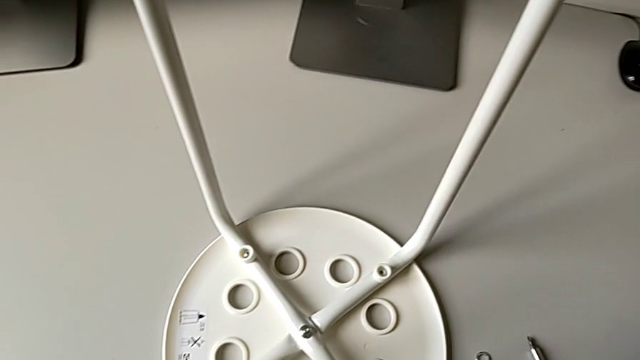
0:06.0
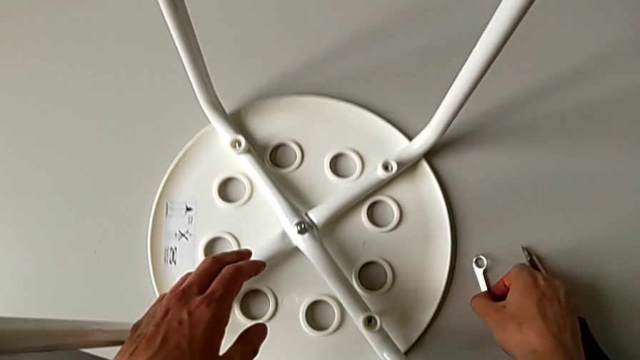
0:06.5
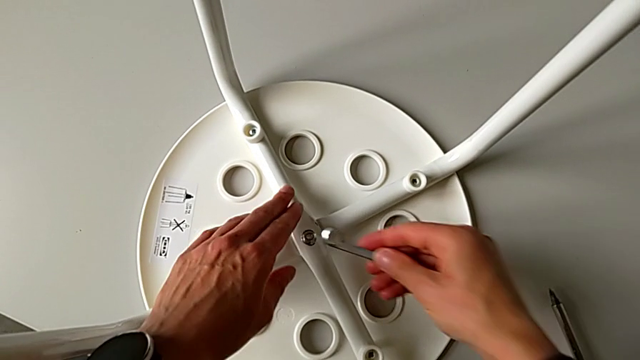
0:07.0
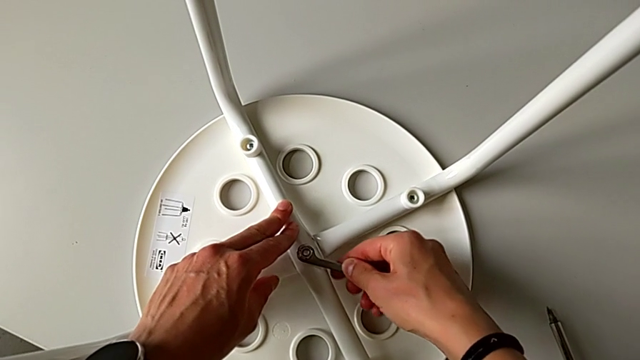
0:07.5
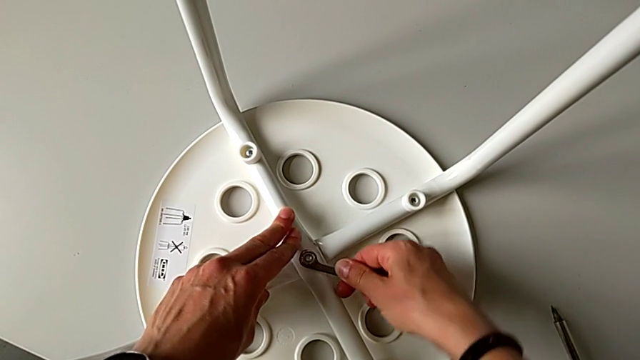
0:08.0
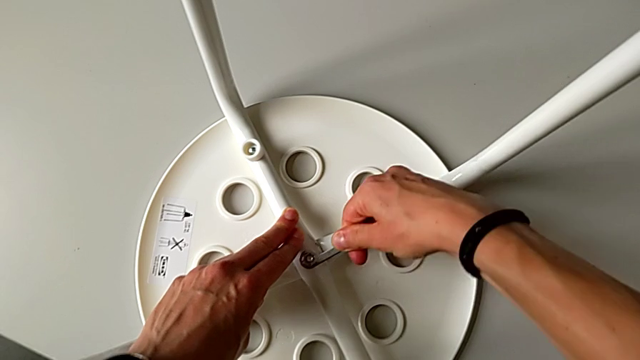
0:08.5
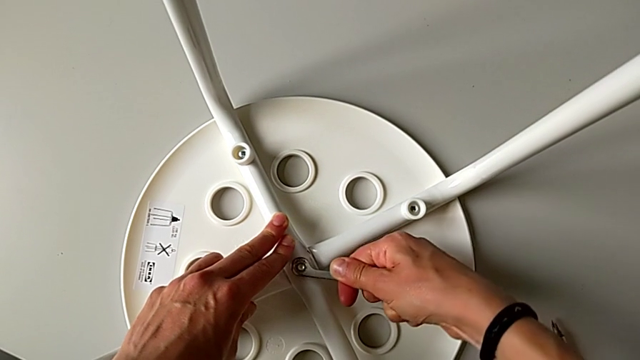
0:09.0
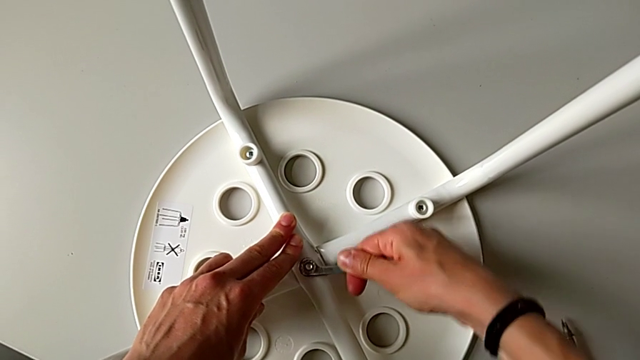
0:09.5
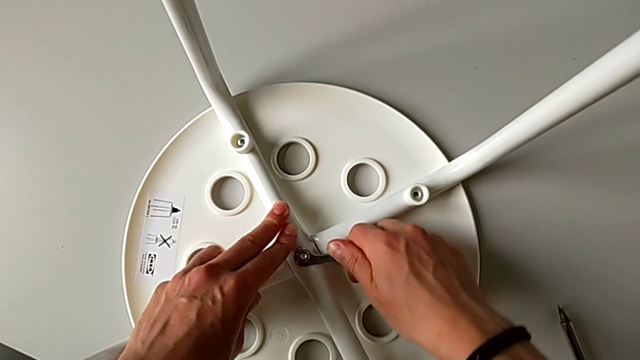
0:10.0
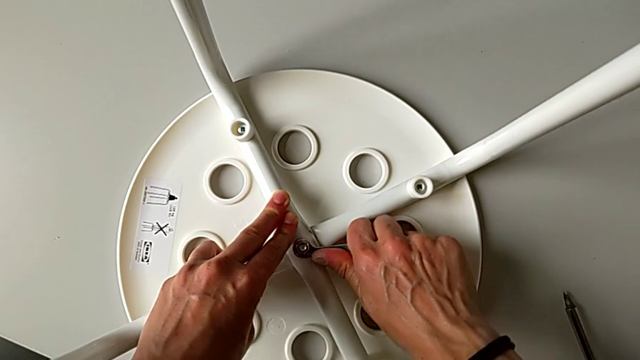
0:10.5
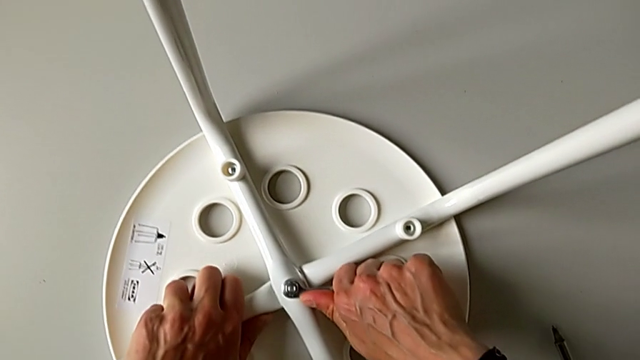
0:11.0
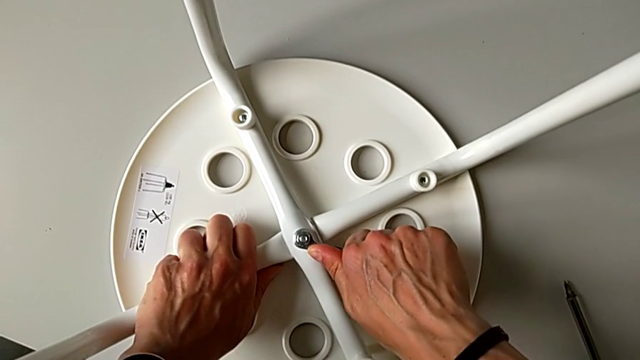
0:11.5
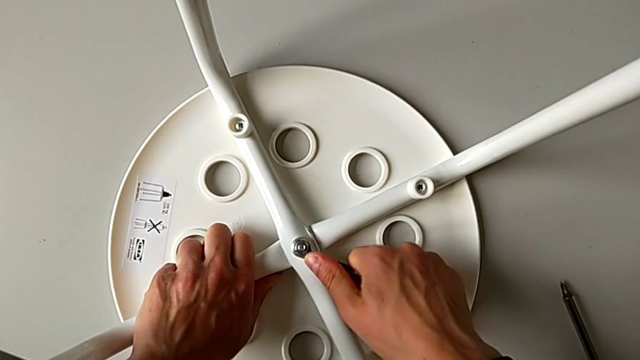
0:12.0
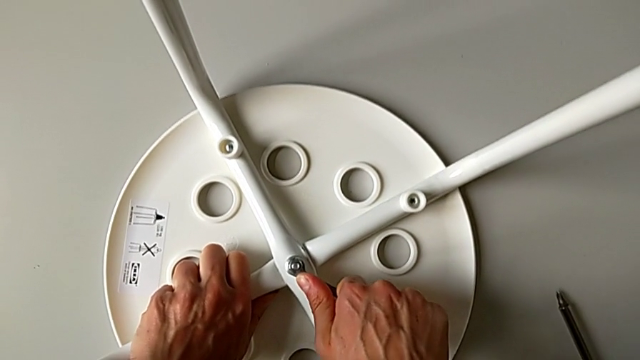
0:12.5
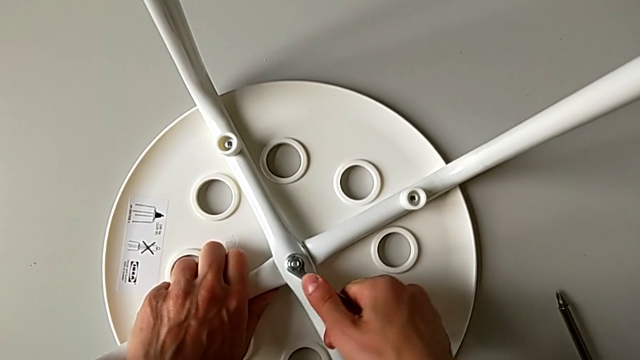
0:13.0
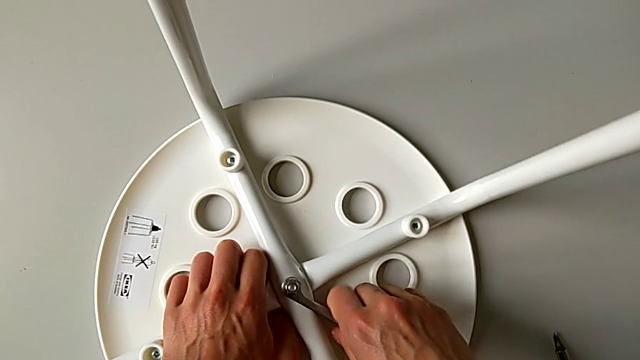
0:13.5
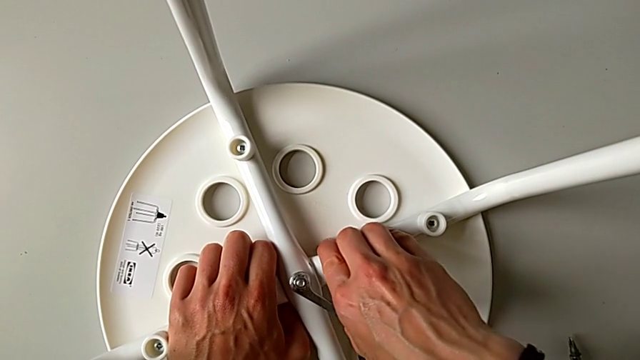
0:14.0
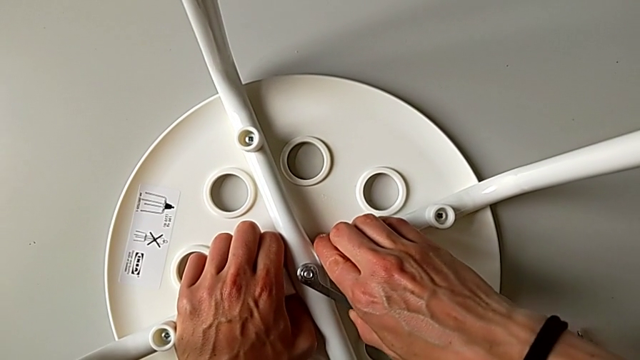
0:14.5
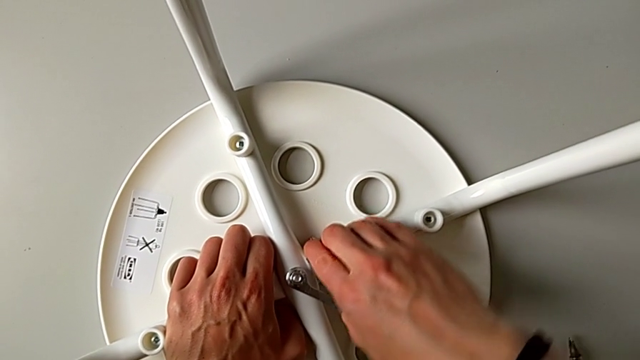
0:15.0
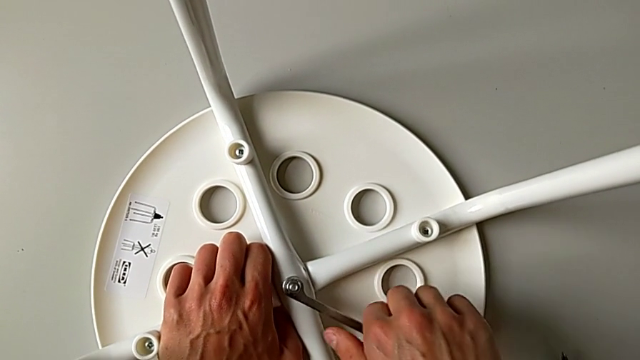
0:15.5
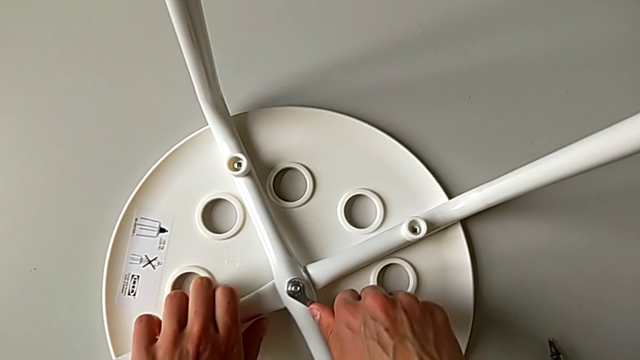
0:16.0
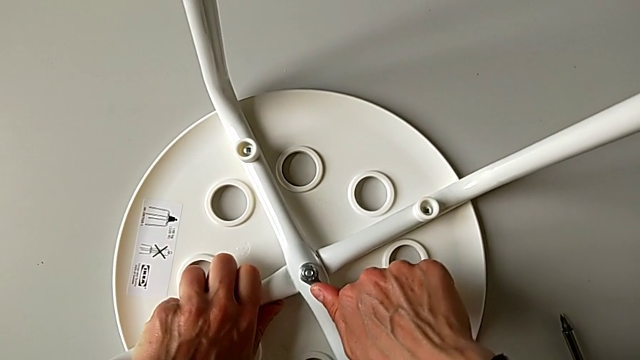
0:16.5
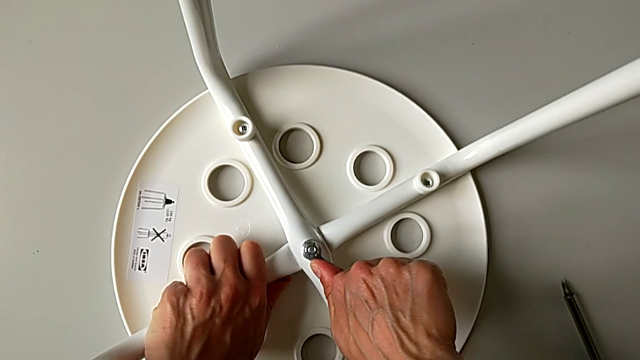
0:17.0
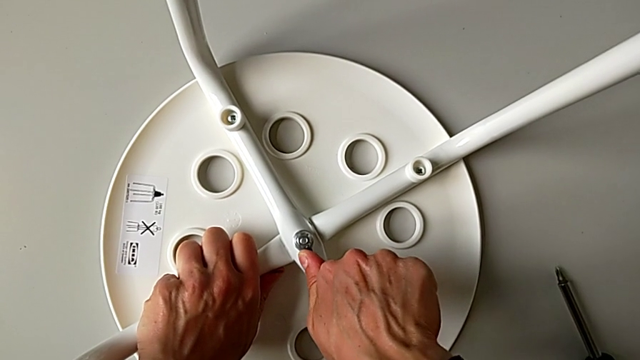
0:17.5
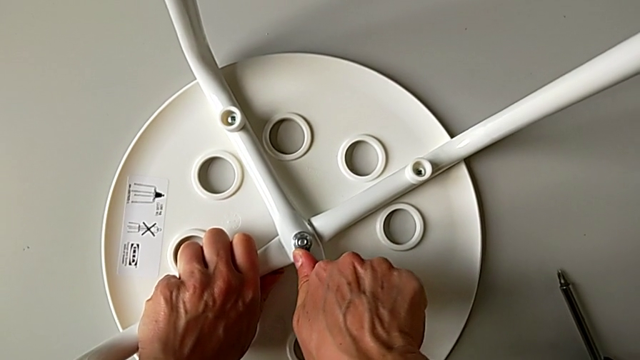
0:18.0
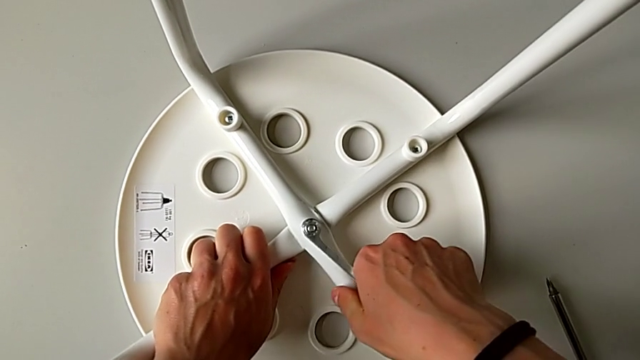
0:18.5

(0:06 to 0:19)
The camera wearer is using the wrench to unscrew the middle hex nut. They grab the hexagonal wrench, insert it and wrongly unscrew the hex nut in the wrong direction.

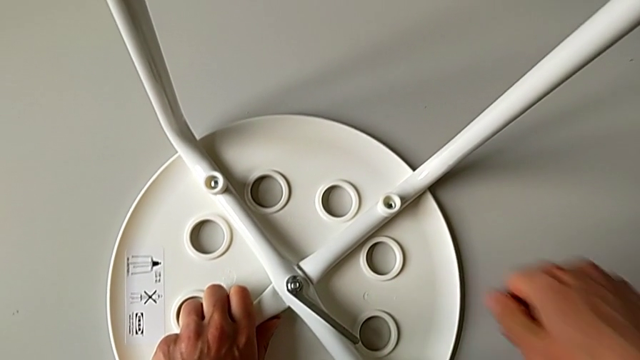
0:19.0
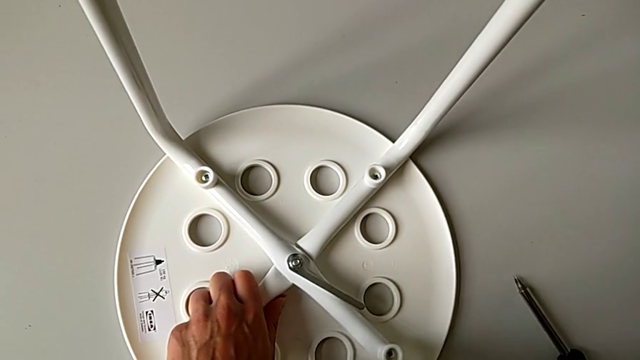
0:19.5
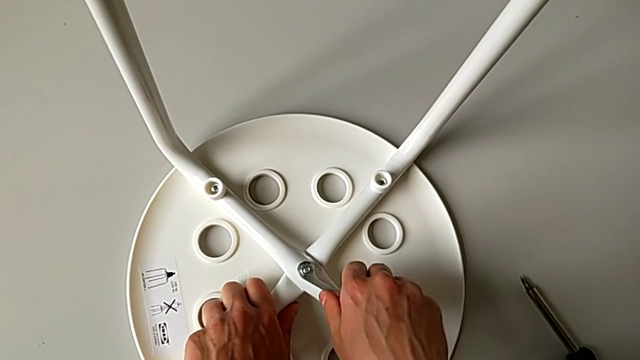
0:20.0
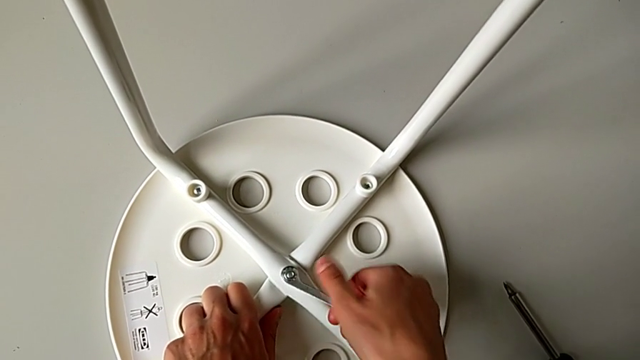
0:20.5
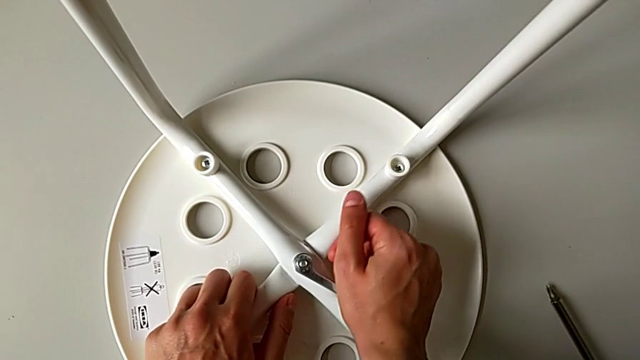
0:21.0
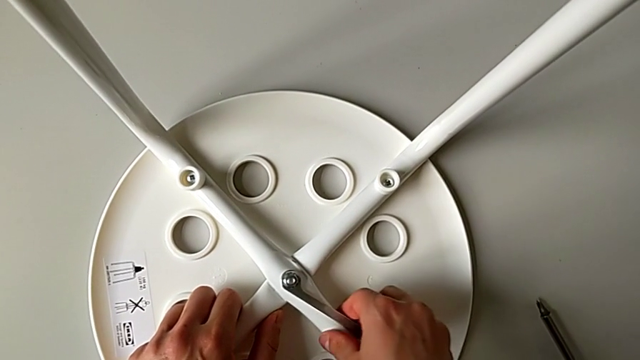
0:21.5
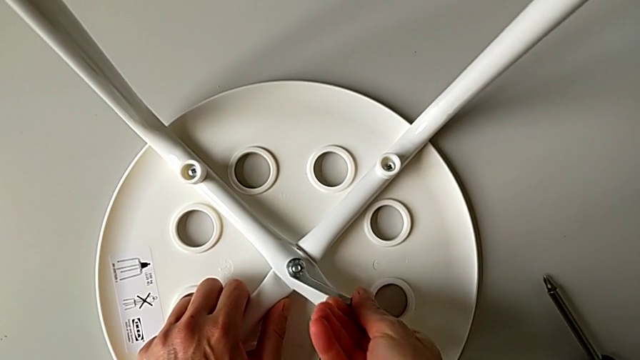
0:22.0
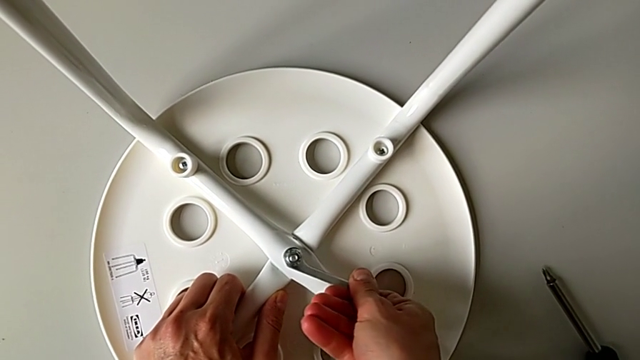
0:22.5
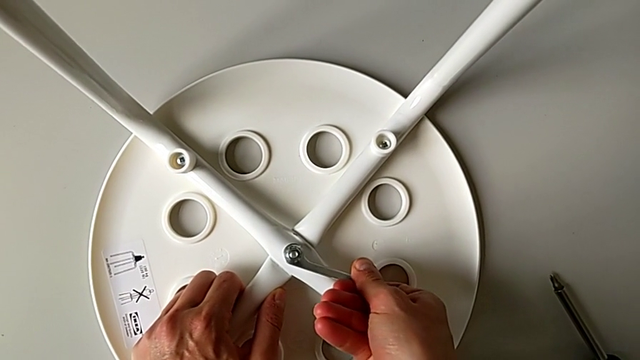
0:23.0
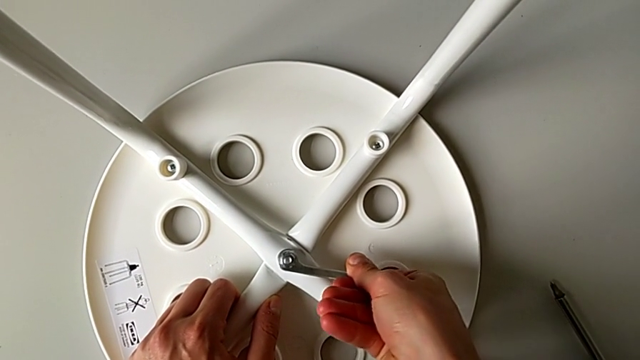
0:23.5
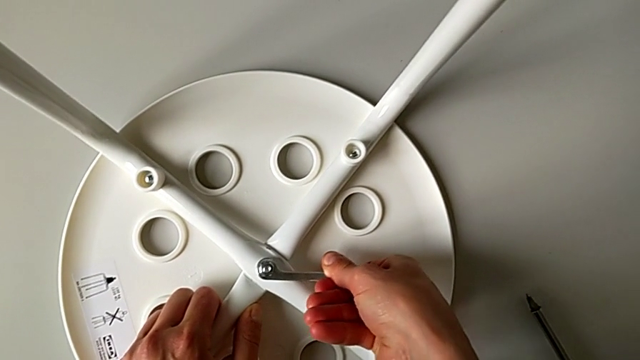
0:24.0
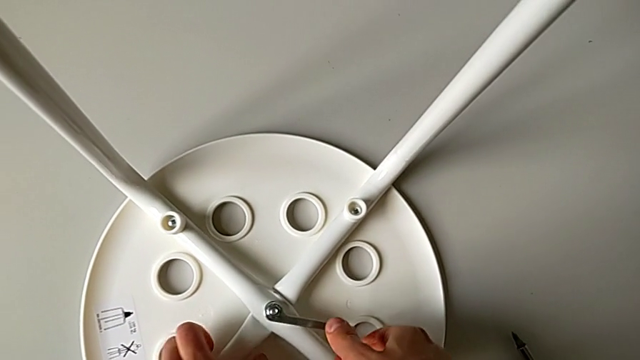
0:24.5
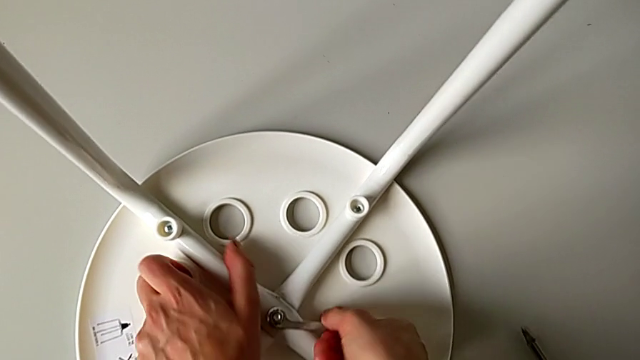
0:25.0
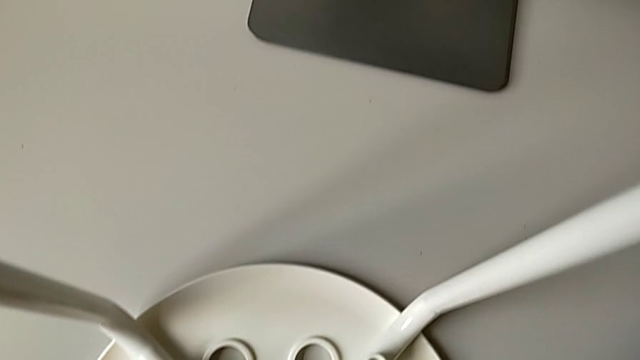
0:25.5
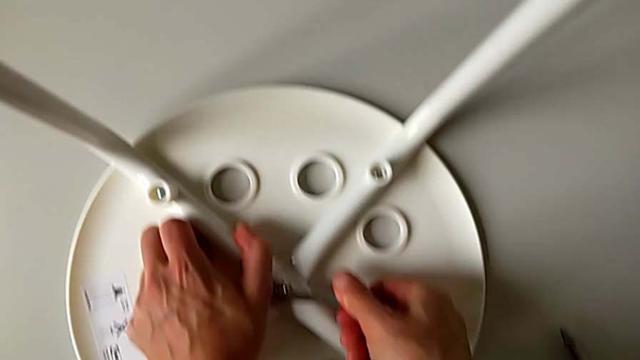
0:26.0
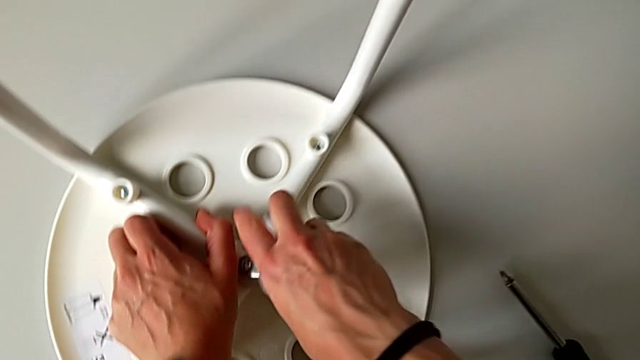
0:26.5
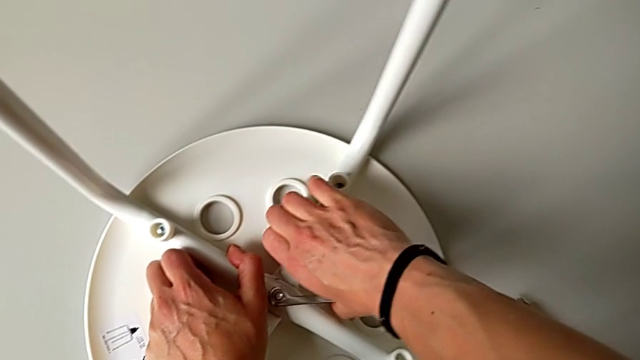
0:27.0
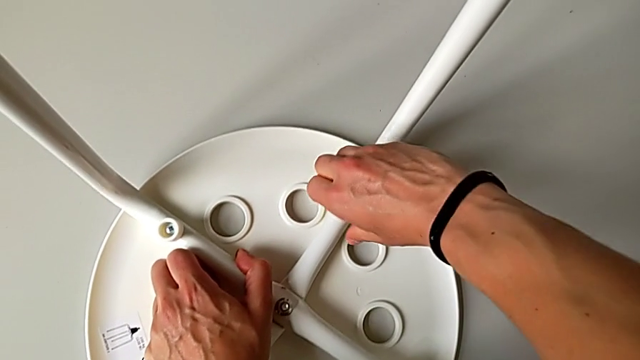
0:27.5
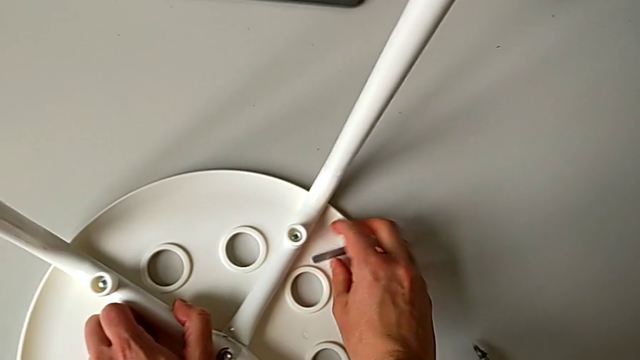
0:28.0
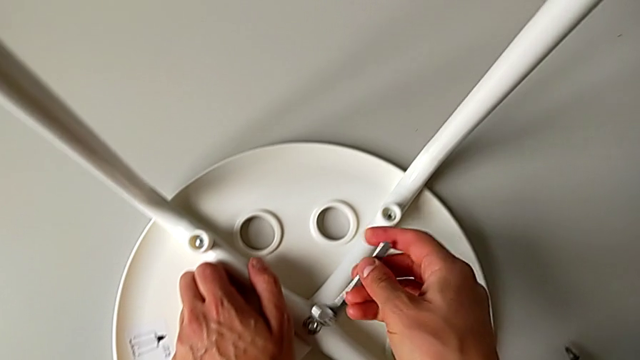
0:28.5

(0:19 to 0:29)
The camera wearer is using the wrench to unscrew the middle hex nut. They unscrew the middle hex nut, unscrew the hex nut, the wrench slipping from the camera wearer's hand, and insert the hexagonal wrench.
